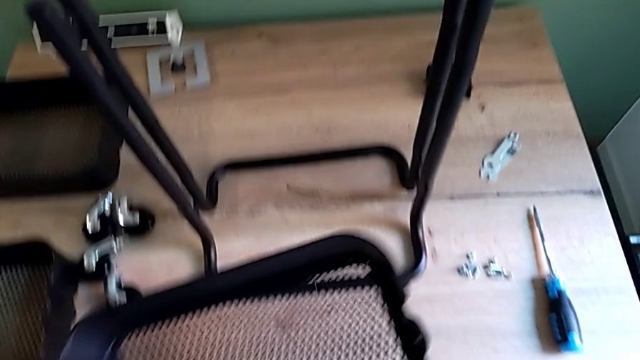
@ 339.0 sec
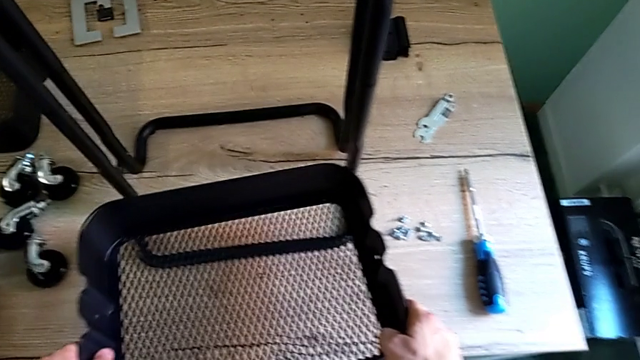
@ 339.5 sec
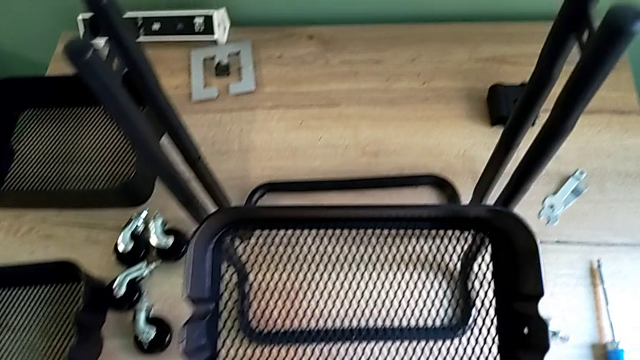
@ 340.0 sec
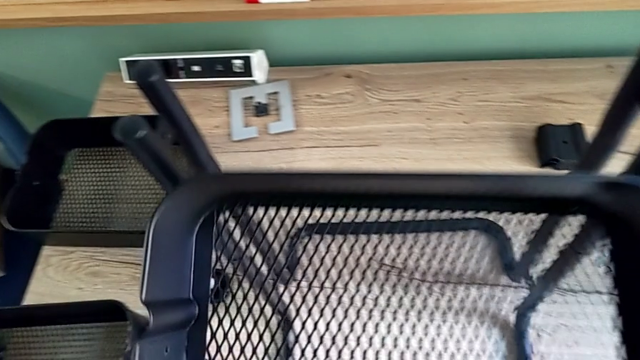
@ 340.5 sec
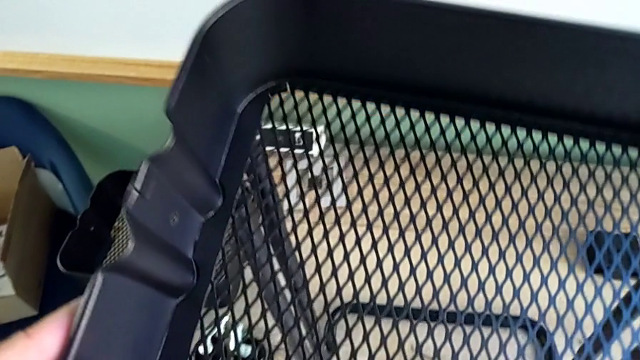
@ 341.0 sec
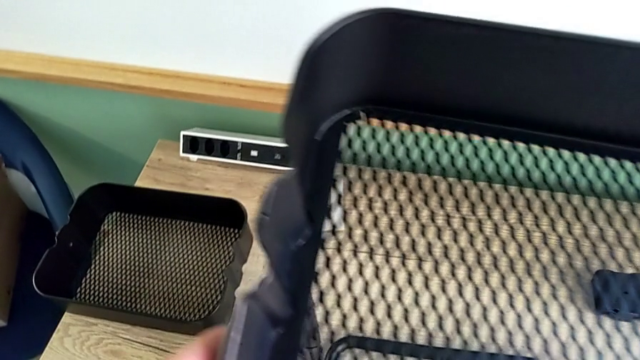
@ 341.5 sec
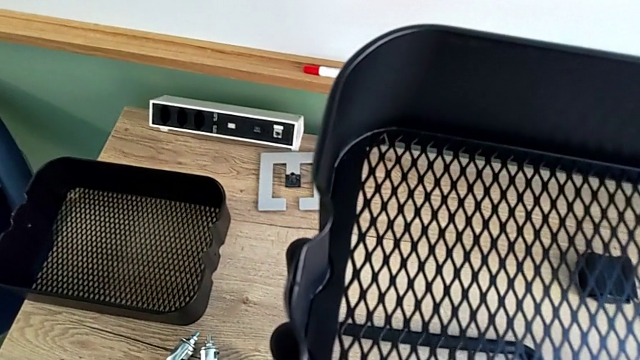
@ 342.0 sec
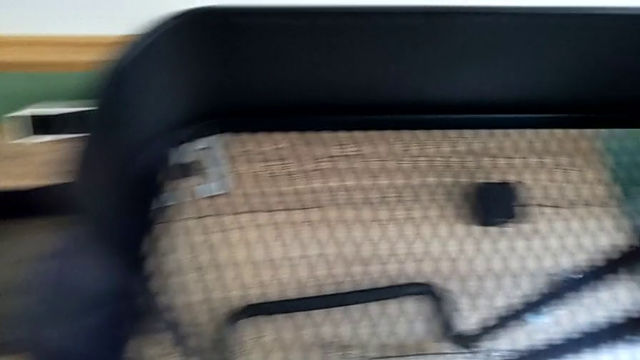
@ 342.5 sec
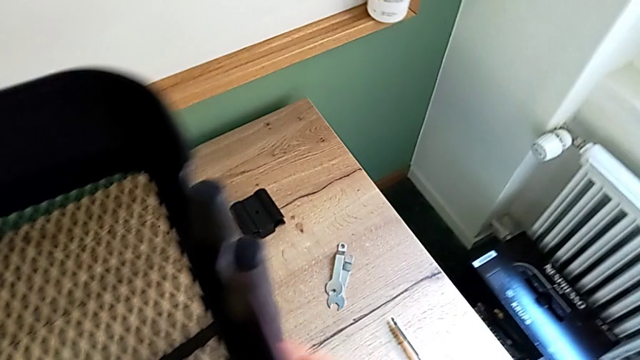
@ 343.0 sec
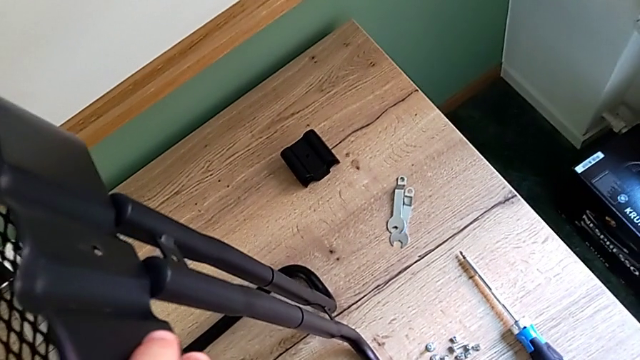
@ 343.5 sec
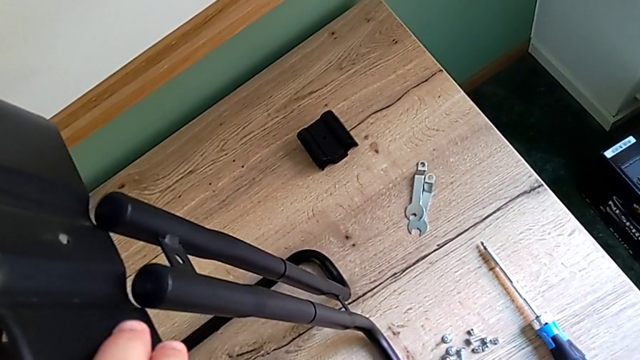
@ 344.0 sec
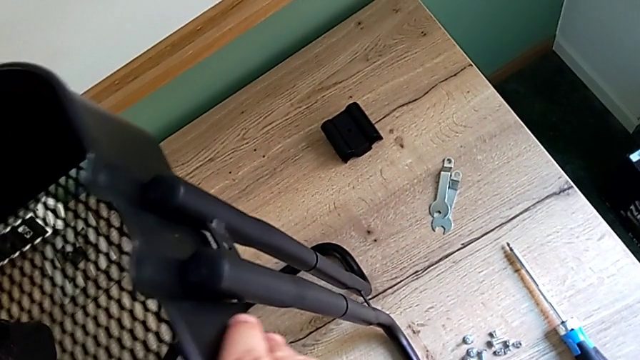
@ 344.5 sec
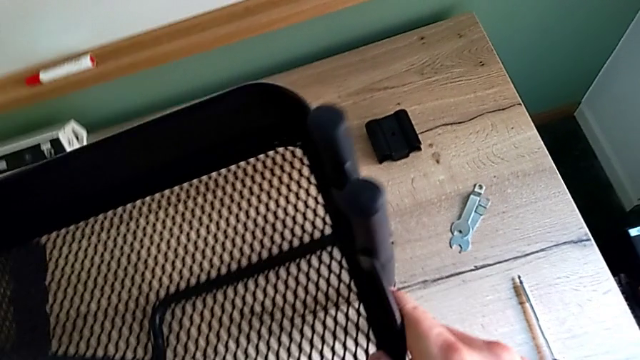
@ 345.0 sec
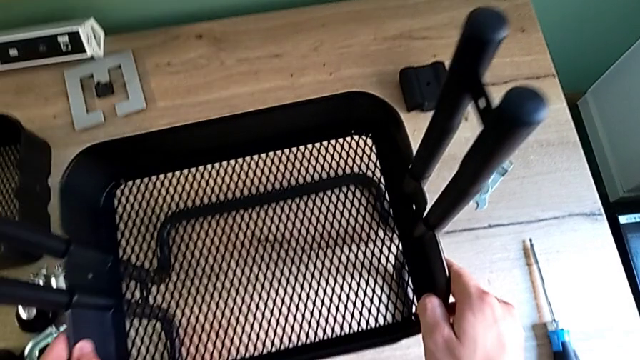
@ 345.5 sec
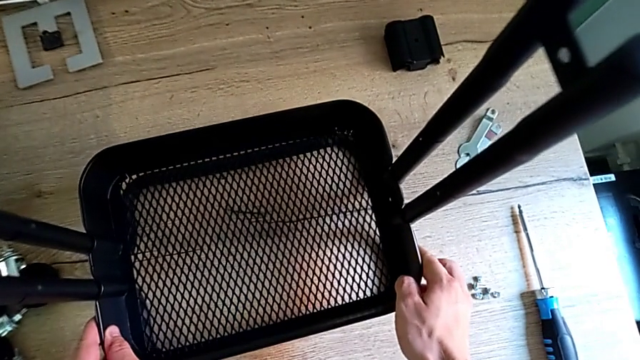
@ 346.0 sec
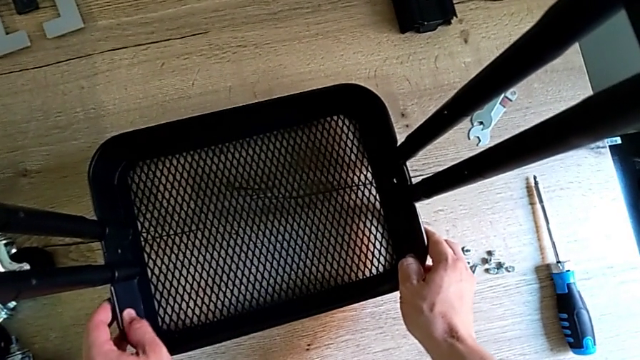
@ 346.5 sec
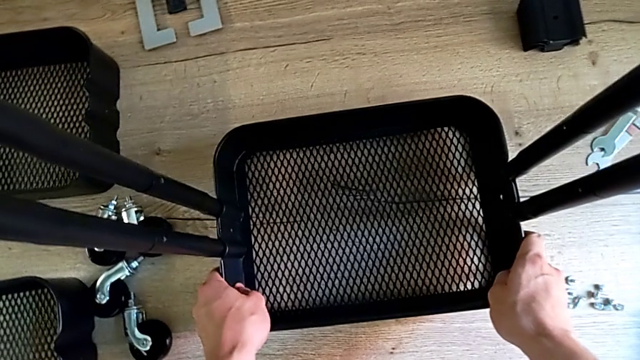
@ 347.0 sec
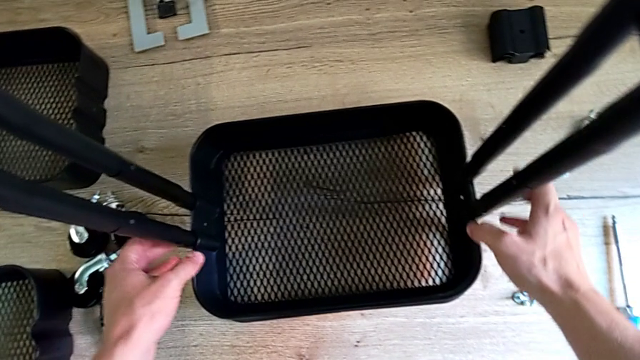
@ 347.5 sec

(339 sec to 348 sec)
The camera wearer is assembling the bottom tray. They lift the grid tray, slide the bottom grid tray and grab the leg.

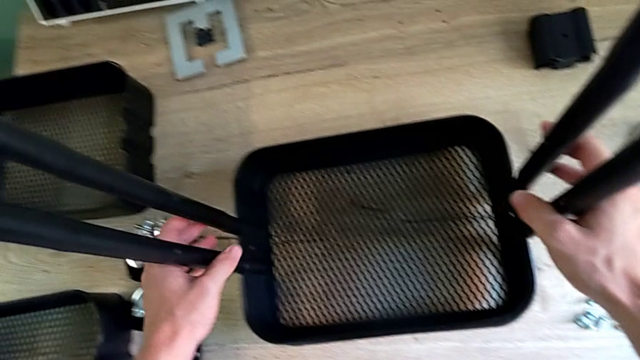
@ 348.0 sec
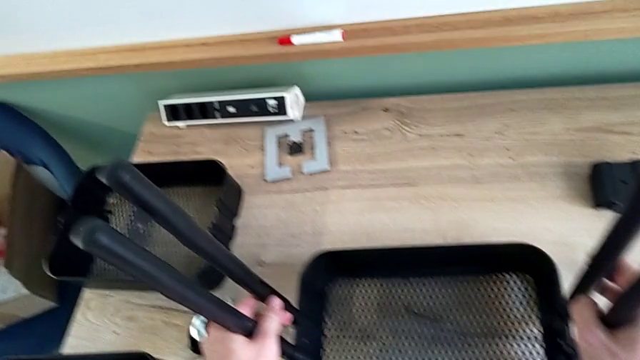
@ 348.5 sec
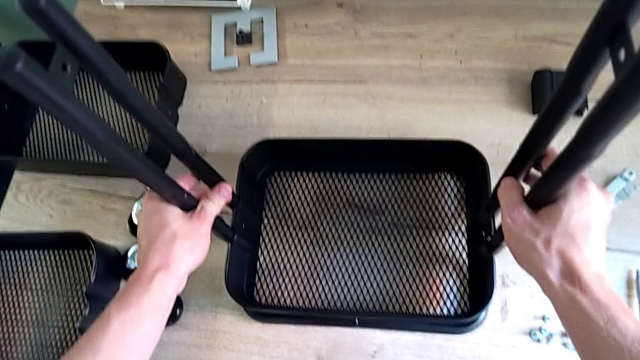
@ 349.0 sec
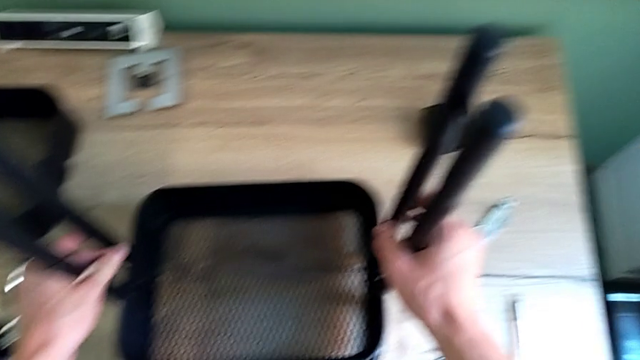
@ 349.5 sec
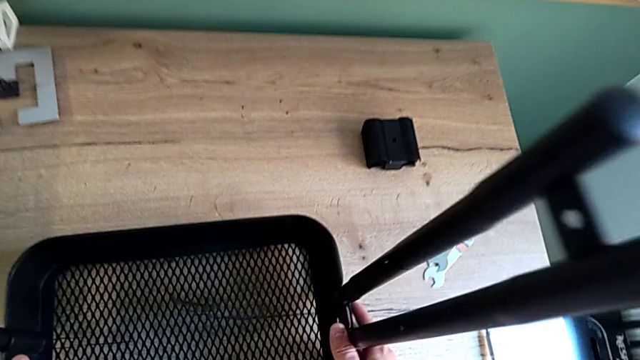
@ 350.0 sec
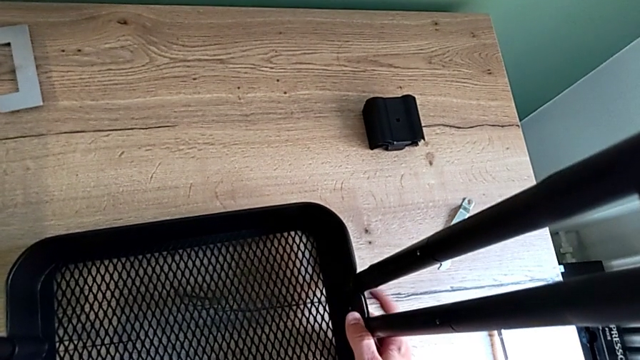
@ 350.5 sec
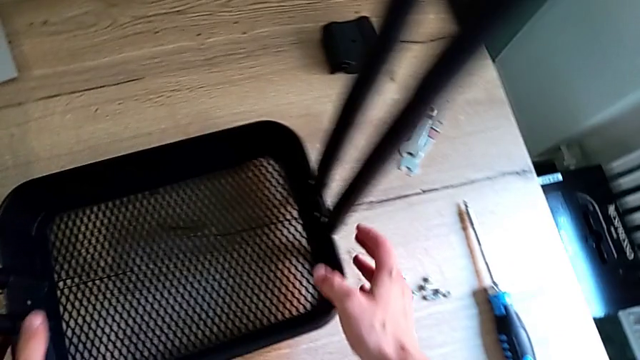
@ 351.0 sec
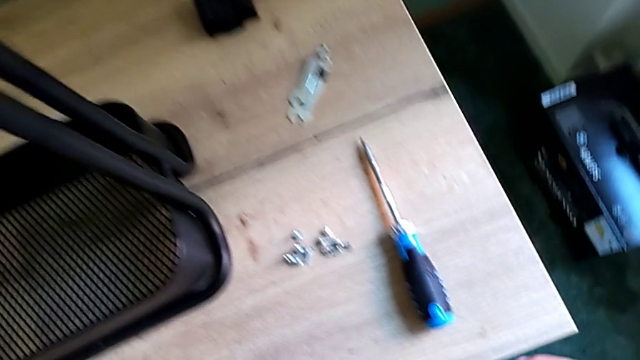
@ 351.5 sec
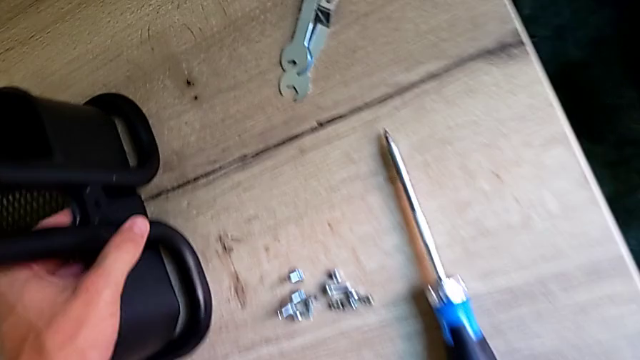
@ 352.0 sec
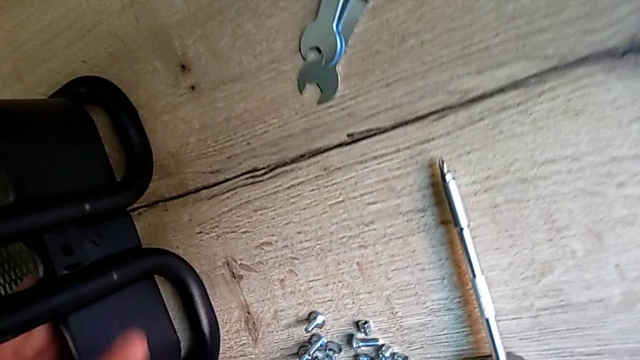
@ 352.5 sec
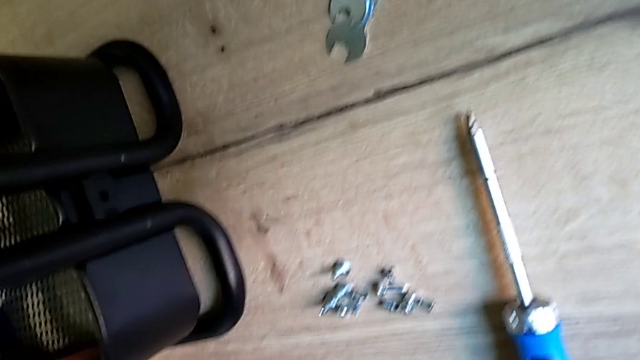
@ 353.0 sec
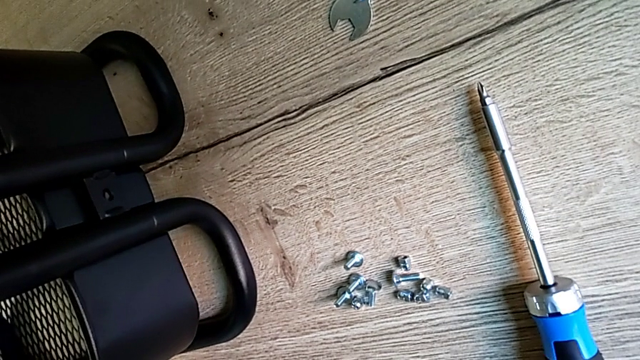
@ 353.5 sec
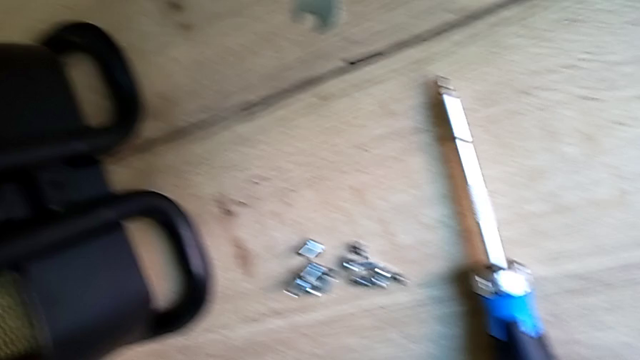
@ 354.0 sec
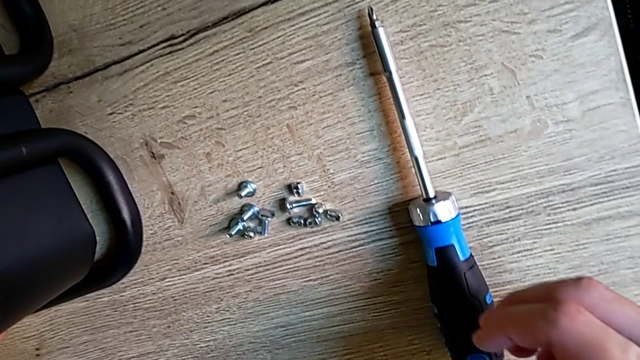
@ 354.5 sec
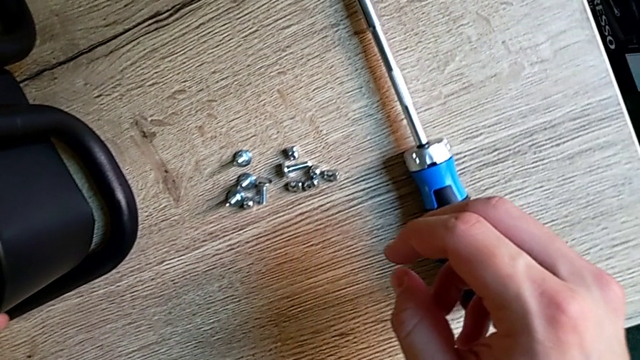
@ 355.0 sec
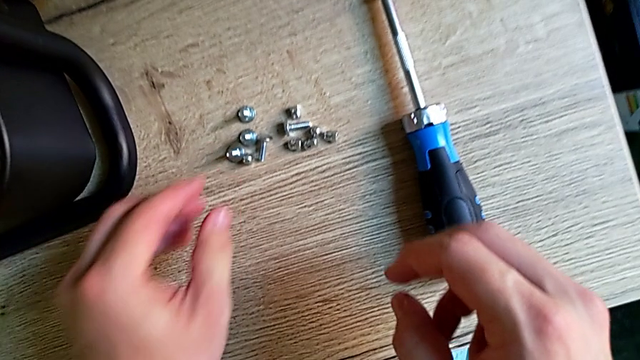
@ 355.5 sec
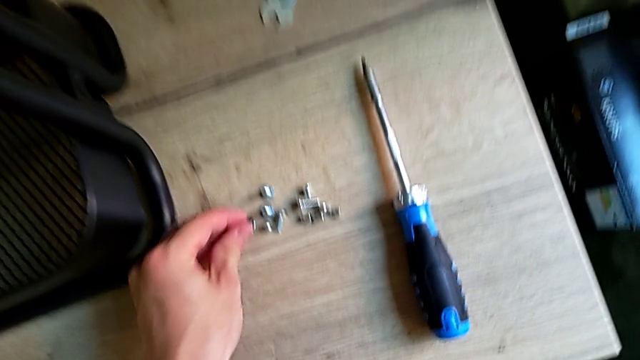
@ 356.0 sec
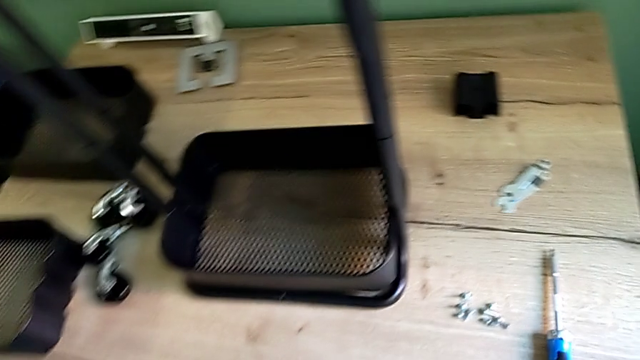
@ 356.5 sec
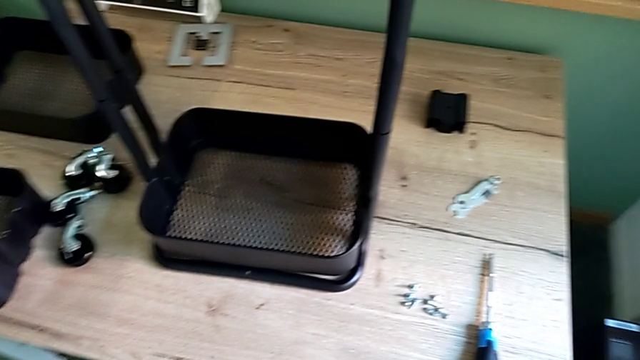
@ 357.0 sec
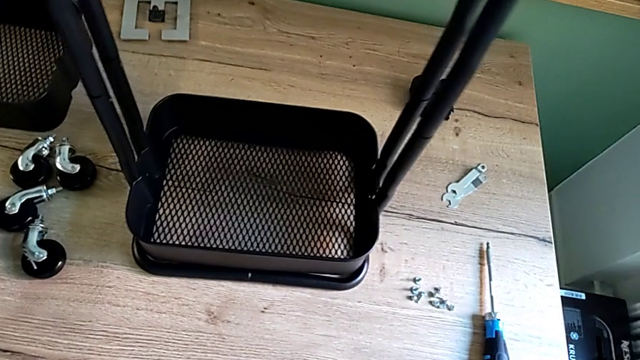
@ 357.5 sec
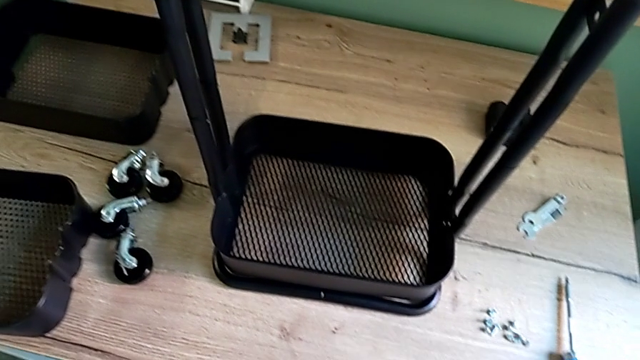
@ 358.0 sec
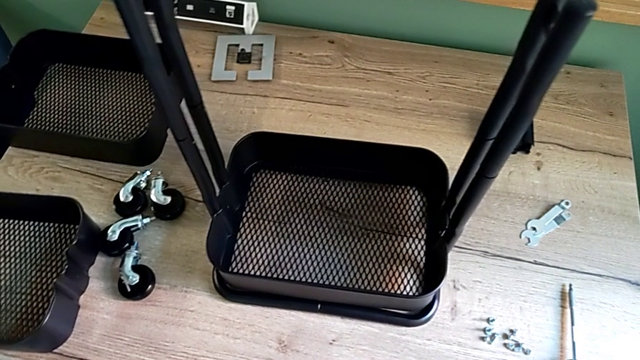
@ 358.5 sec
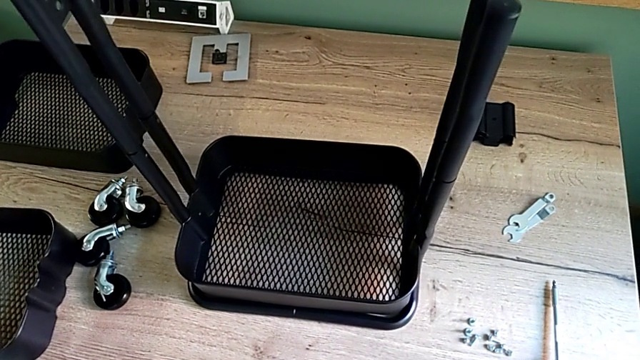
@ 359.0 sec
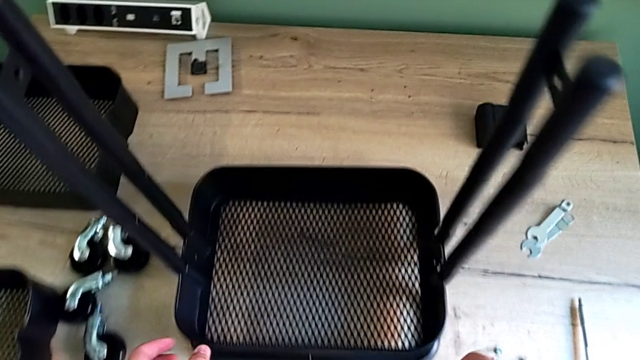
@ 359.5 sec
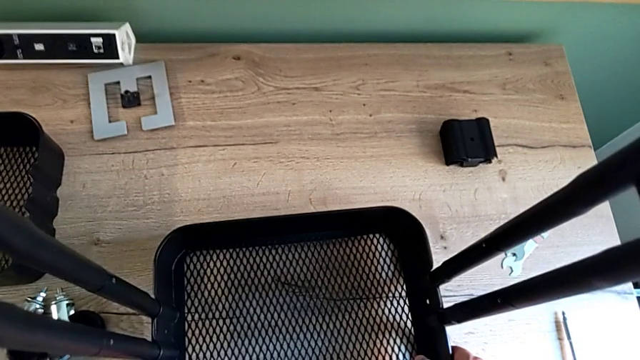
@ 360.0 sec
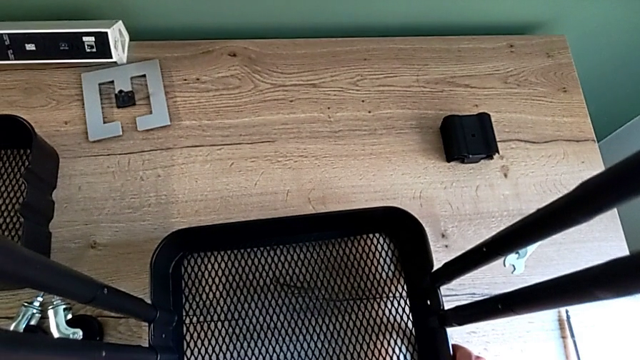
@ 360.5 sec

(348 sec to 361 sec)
The camera wearer is assembling the bottom of the bracket. They lift the utility cart, inspect it and grab the screw twice.
